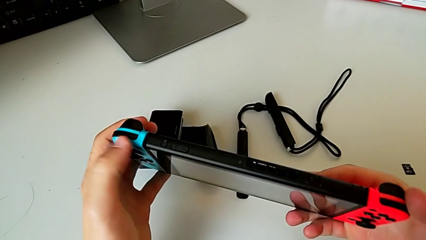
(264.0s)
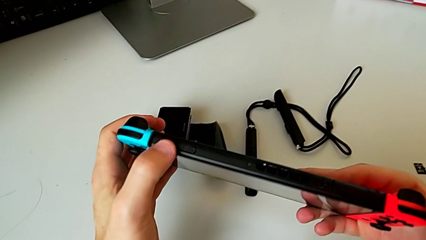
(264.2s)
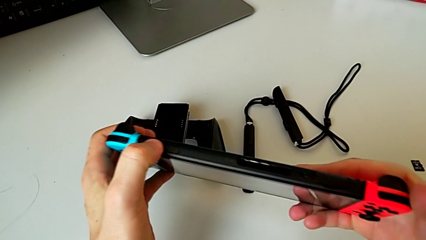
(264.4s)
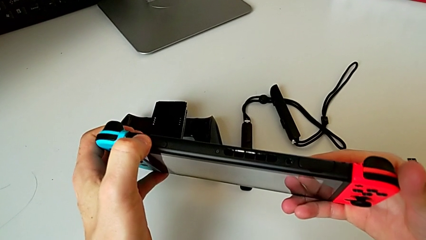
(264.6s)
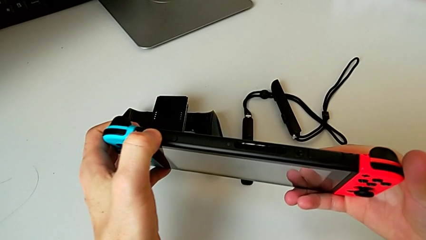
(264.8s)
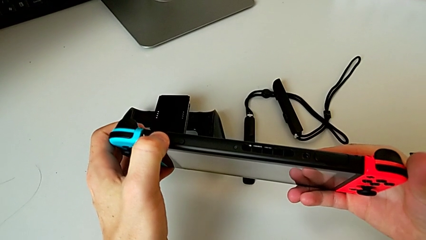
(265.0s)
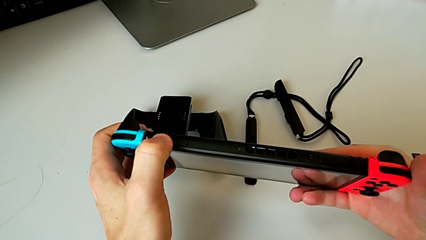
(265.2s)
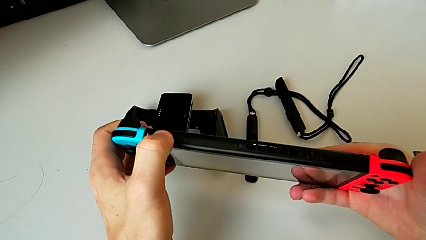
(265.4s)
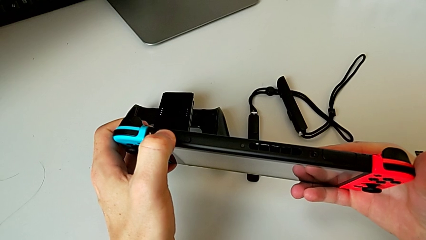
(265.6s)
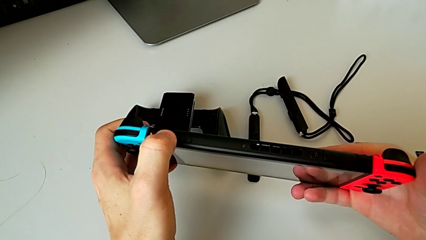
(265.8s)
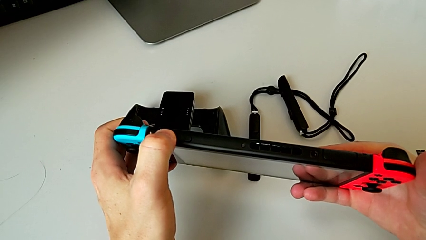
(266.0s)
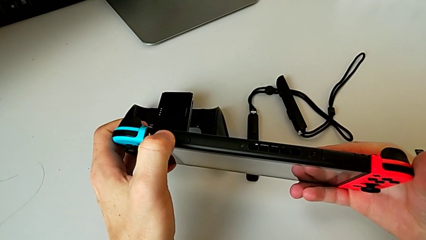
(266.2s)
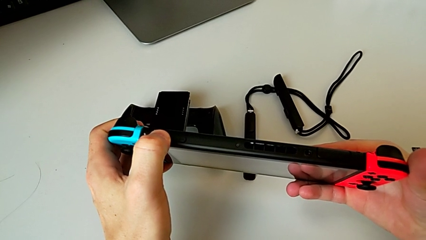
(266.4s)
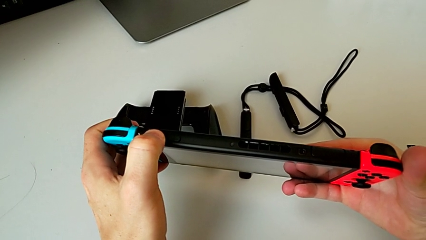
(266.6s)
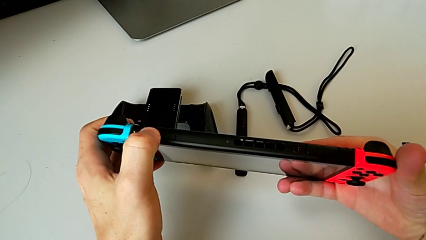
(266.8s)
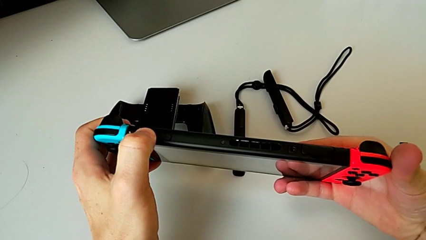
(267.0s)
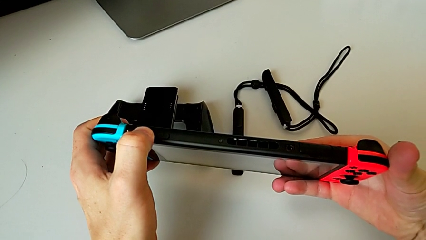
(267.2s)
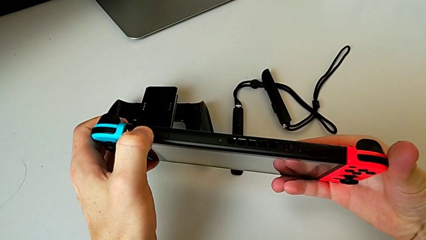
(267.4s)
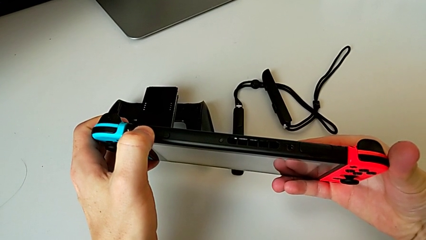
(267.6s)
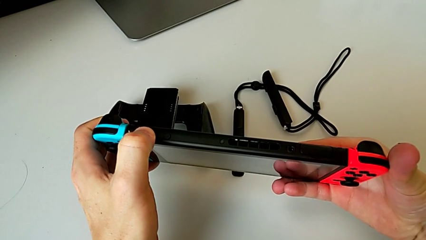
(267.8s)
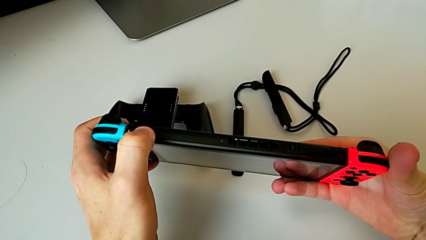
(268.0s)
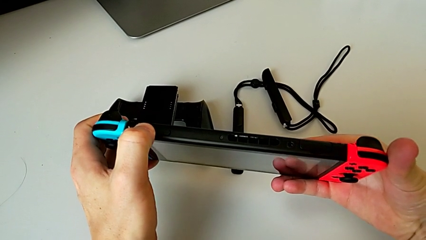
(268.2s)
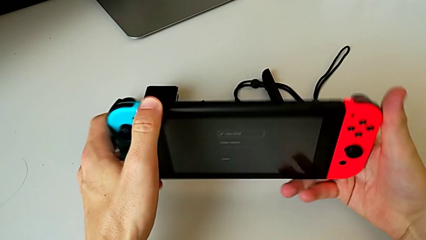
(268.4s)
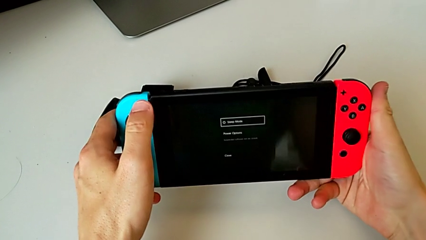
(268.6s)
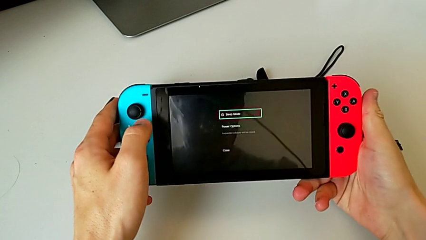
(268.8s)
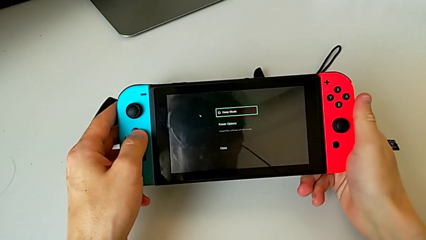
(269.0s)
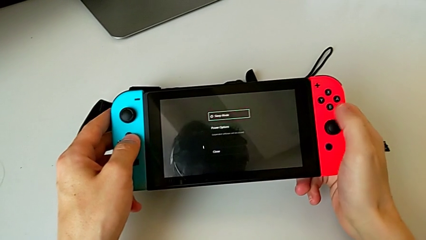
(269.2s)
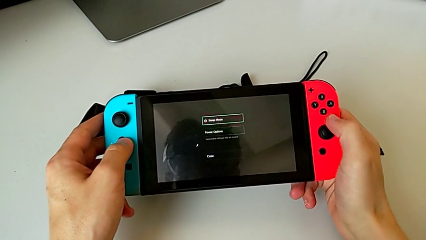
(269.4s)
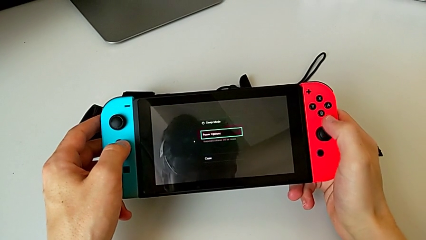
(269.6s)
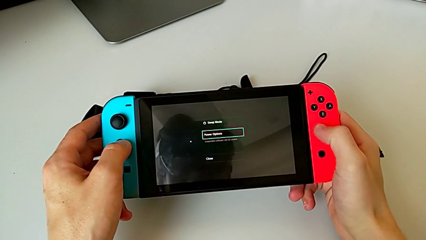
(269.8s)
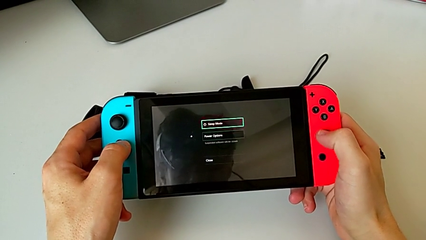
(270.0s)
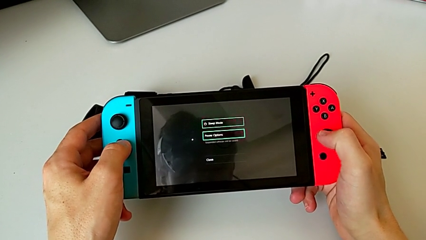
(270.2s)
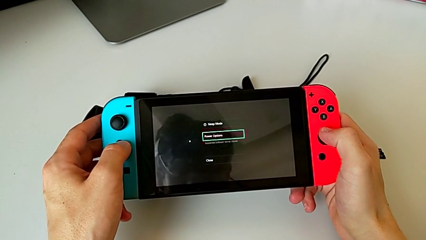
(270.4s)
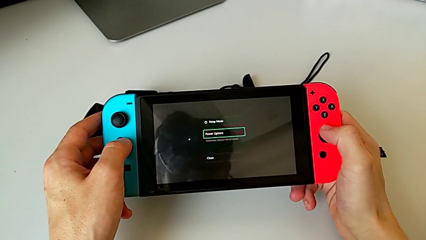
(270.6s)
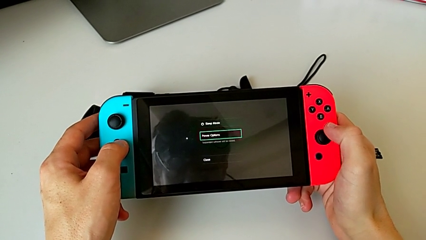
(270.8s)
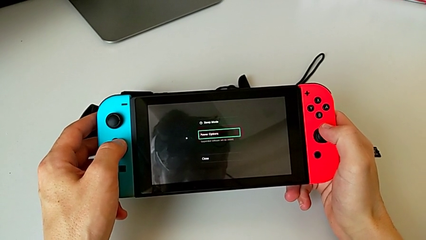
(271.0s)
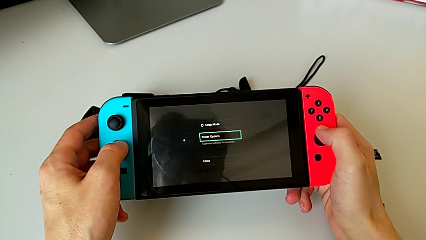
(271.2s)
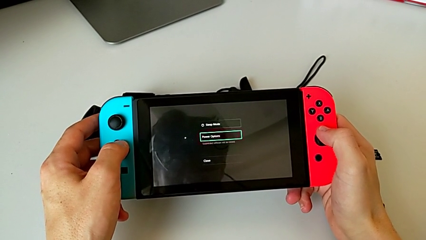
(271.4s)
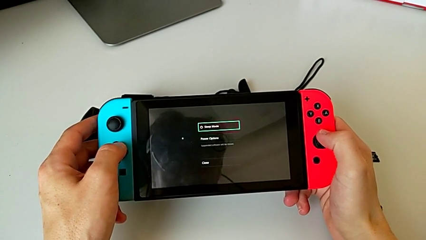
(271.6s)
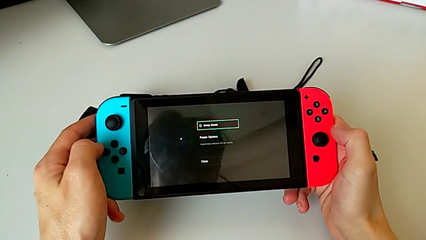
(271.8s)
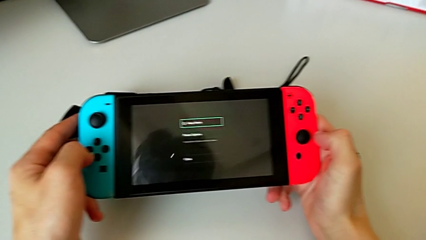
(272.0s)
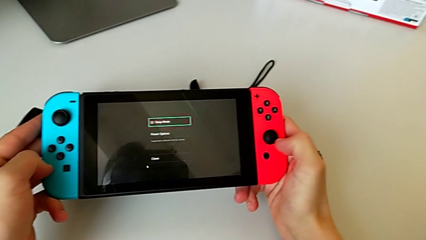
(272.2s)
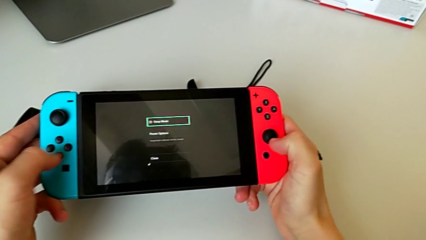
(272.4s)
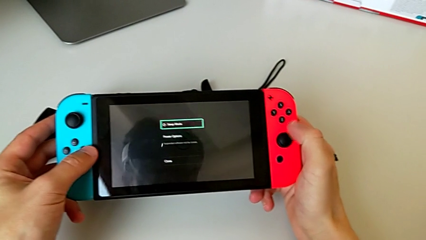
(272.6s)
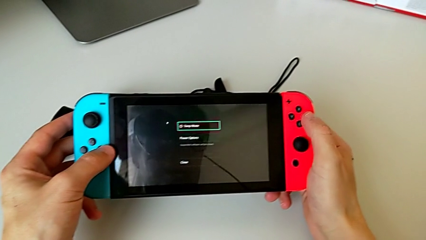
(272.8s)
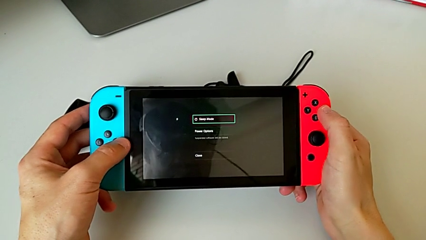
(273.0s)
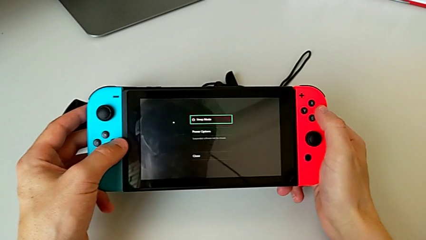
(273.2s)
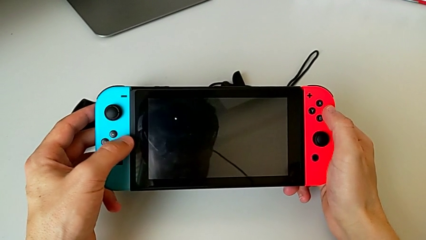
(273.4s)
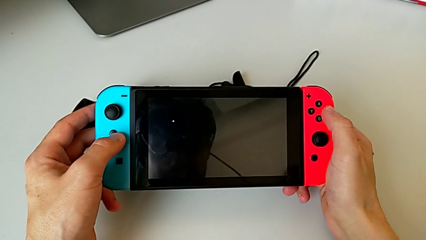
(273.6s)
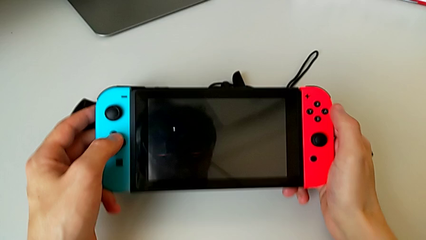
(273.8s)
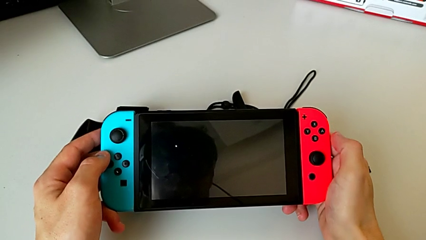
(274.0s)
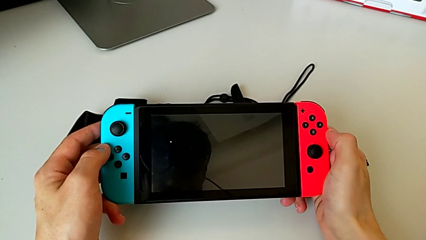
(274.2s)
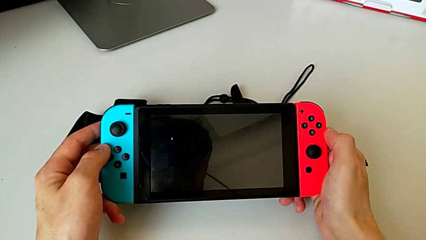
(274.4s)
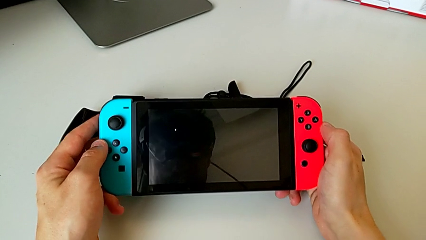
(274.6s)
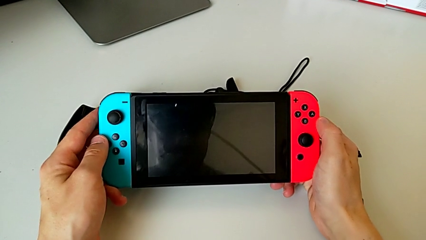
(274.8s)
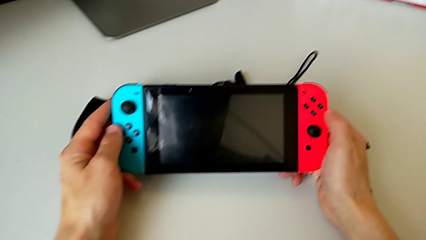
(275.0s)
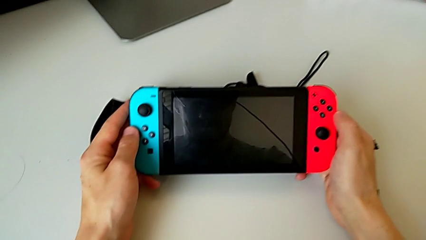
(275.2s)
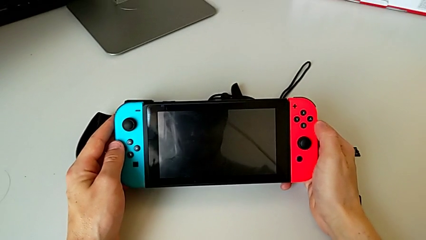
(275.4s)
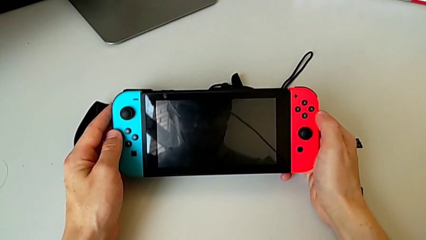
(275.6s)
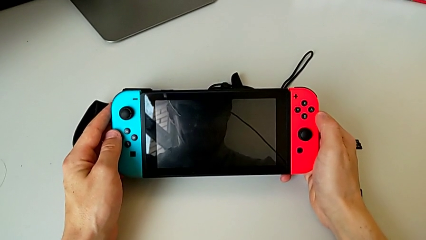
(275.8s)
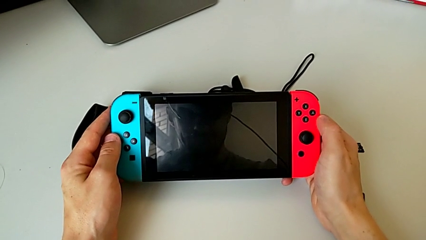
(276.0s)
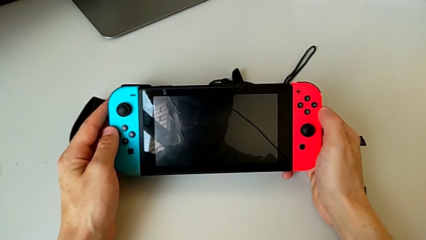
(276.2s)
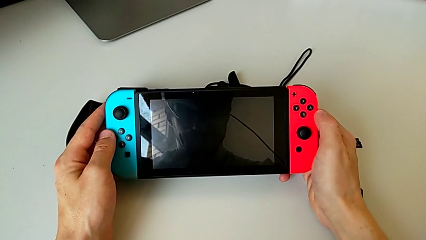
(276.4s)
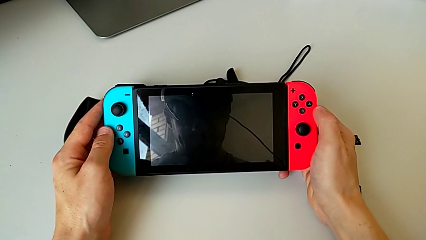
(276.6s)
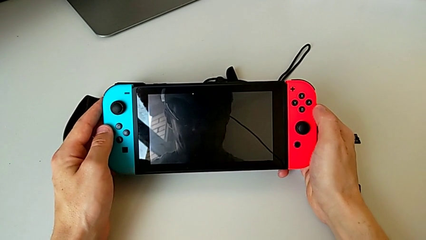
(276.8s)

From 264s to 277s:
The camera wearer turns off the Nintendo Switch. They turn off the rectangular Nintendo Switch and drop it.
